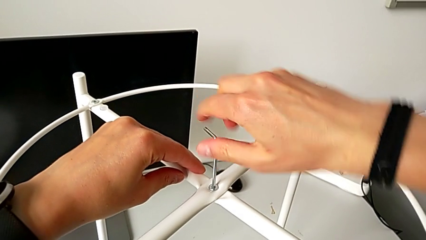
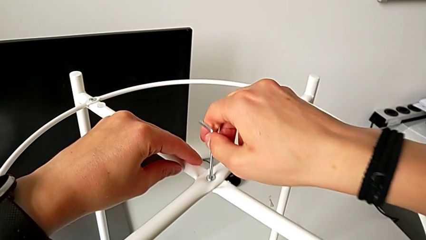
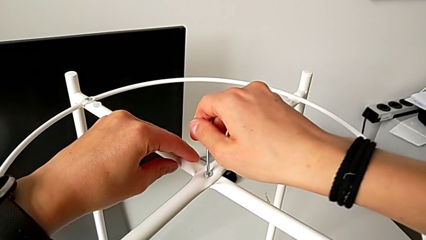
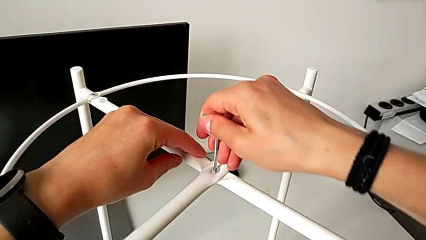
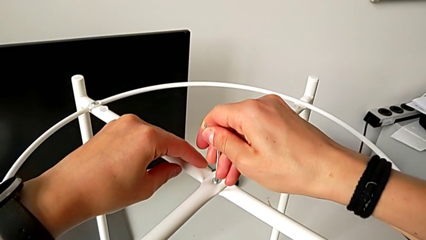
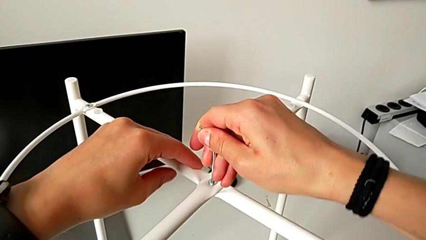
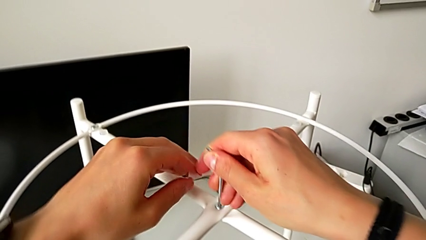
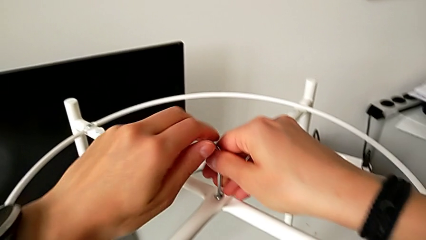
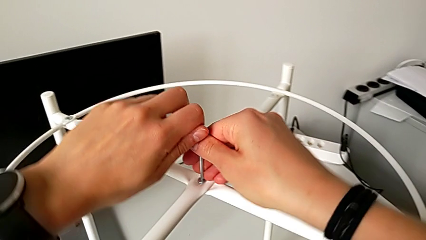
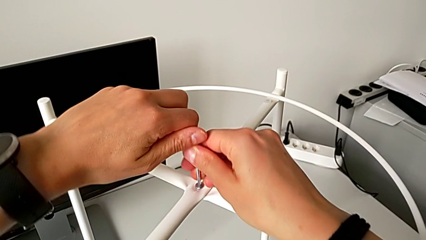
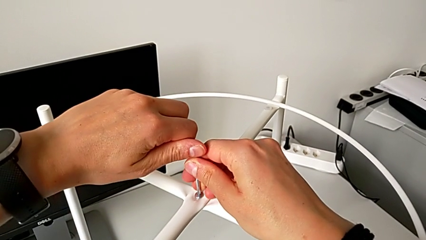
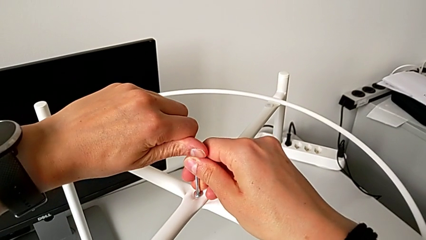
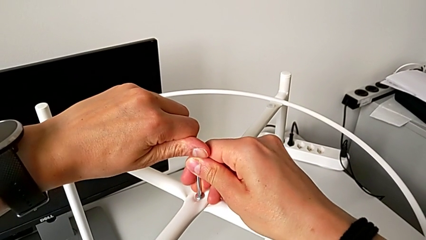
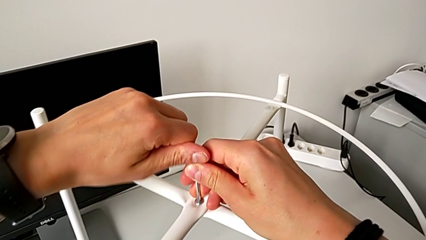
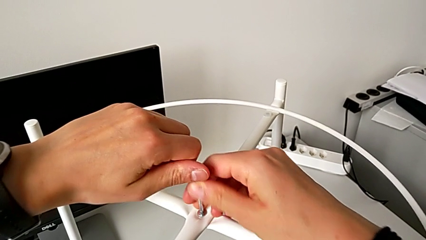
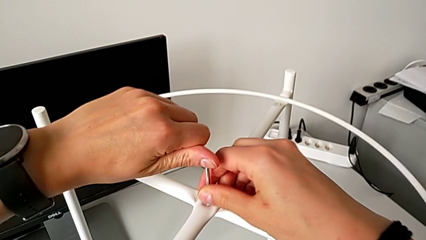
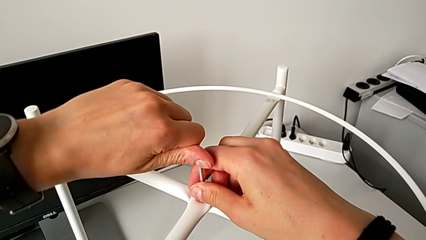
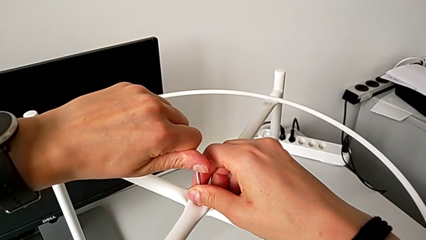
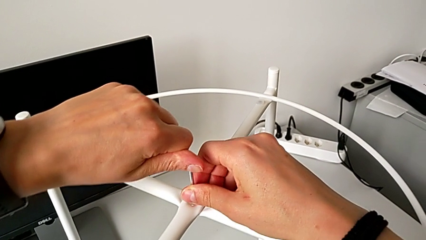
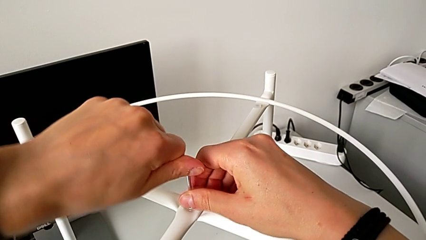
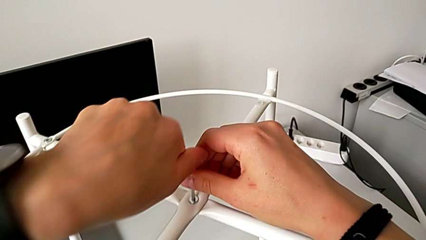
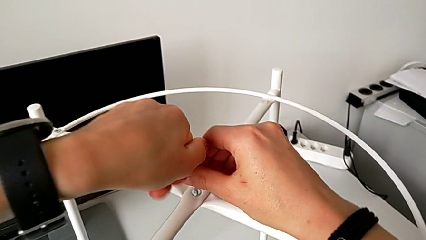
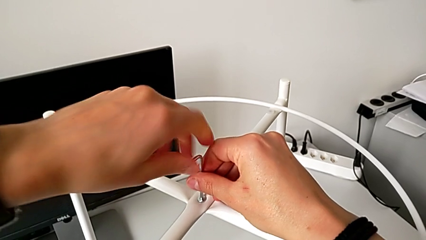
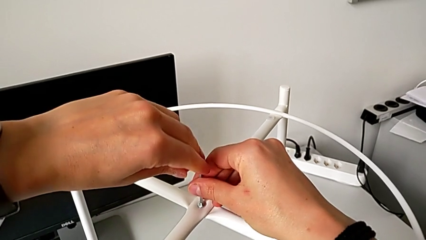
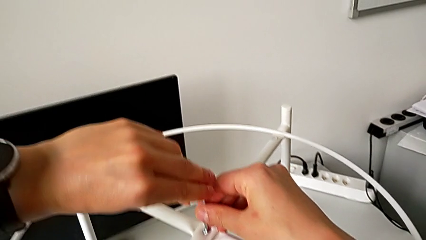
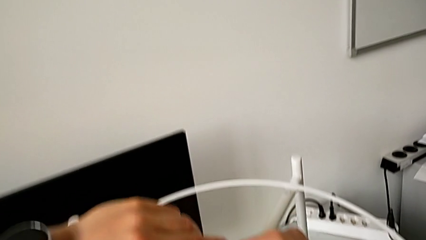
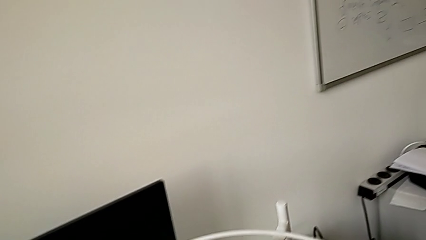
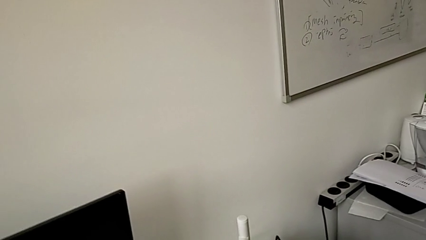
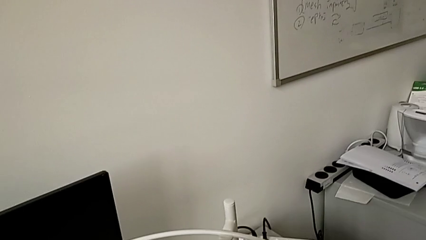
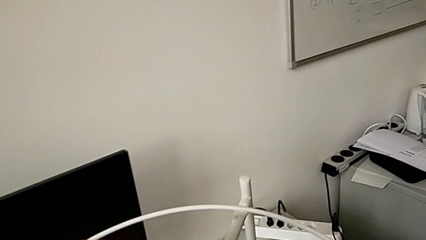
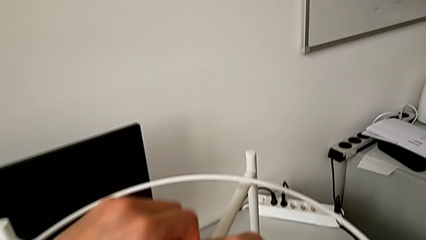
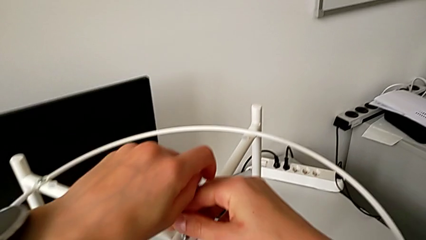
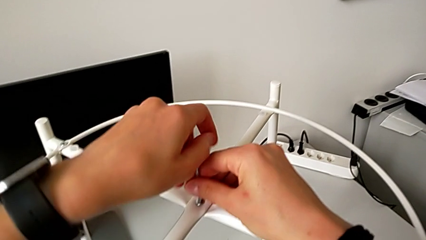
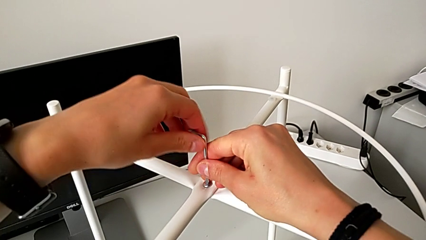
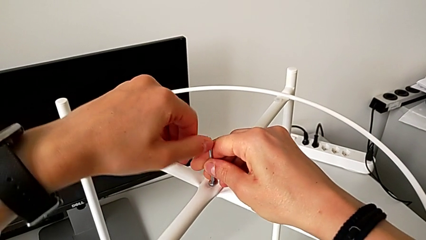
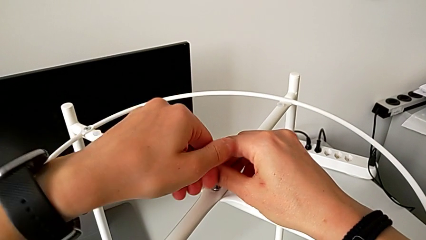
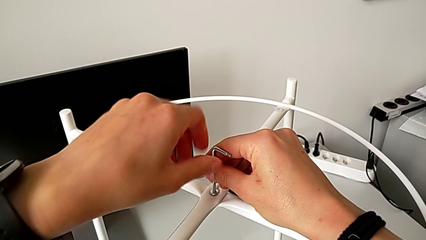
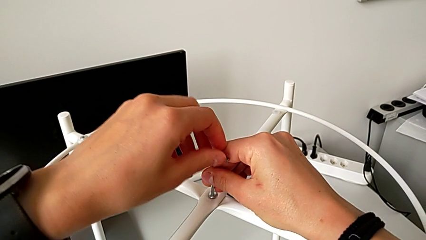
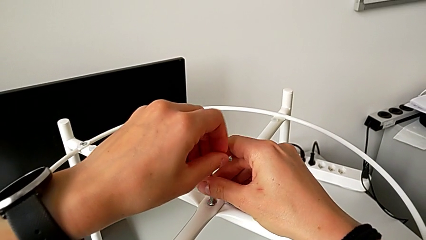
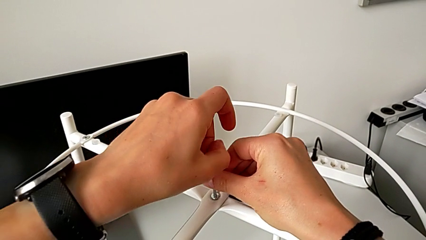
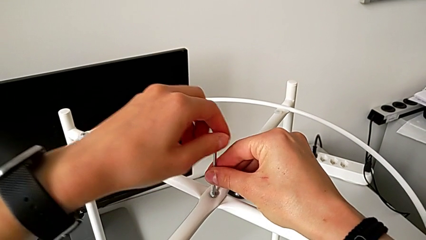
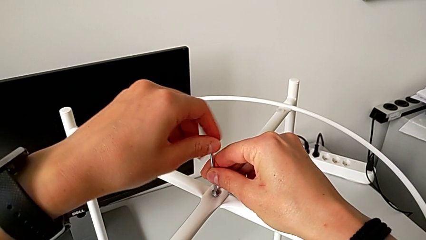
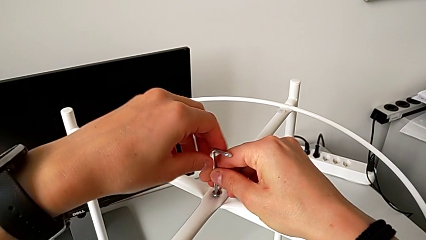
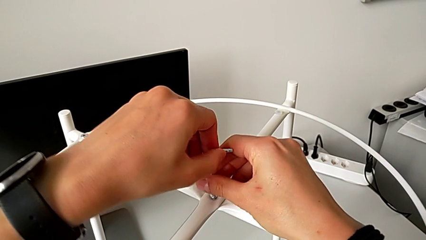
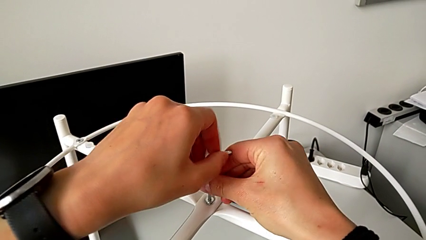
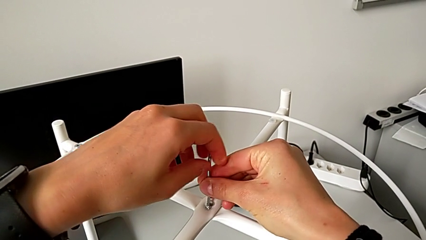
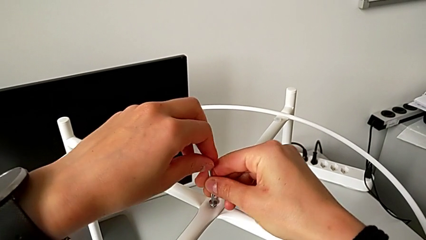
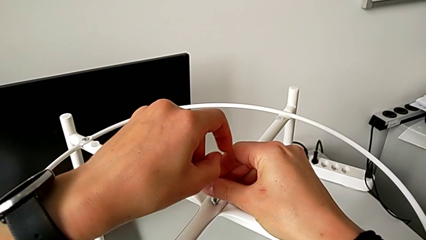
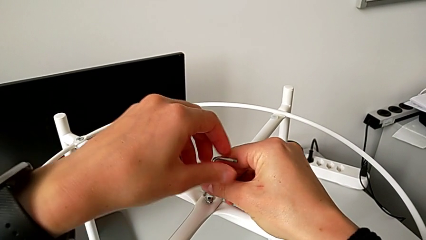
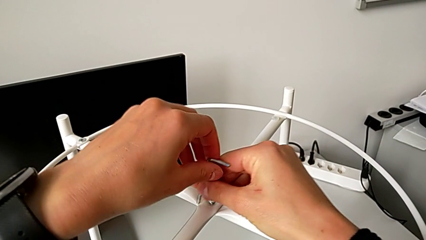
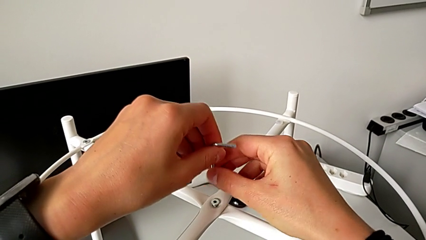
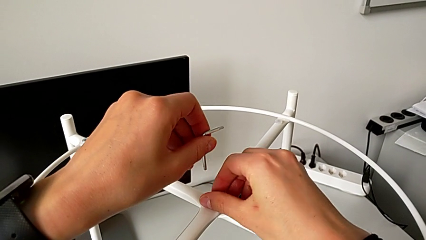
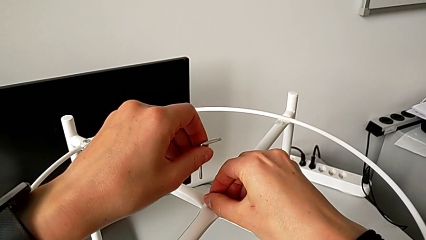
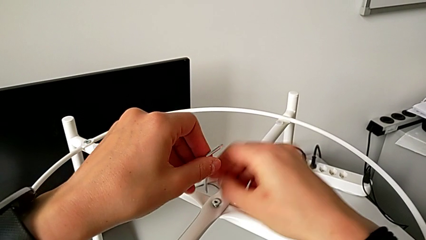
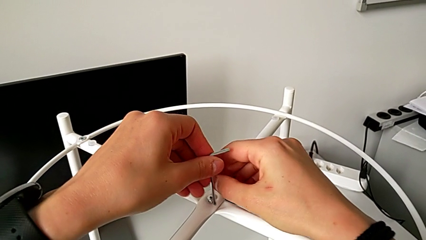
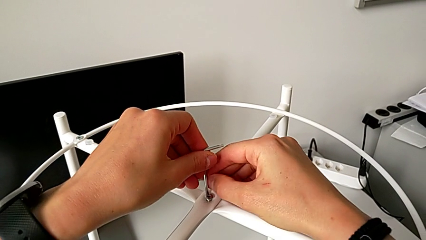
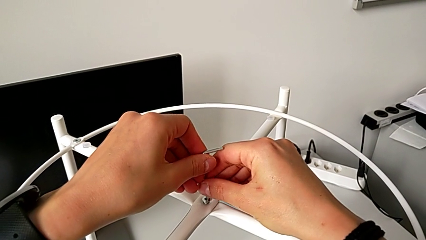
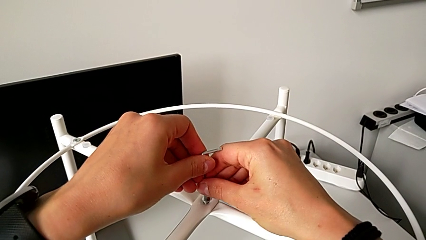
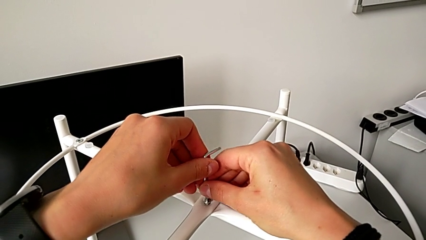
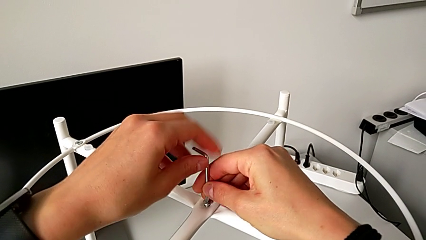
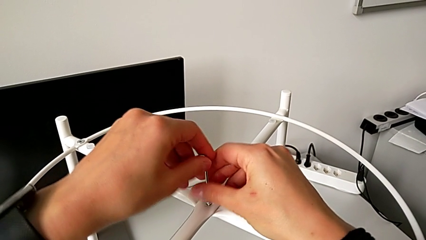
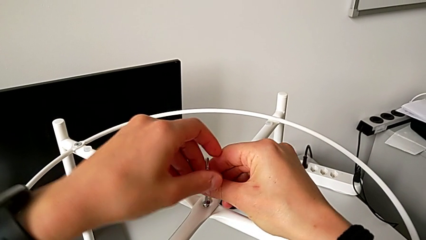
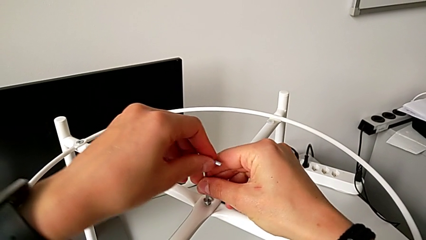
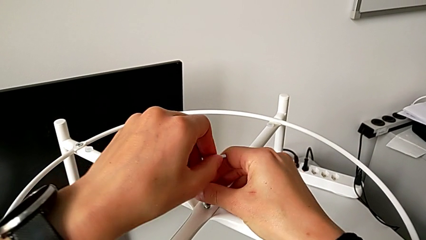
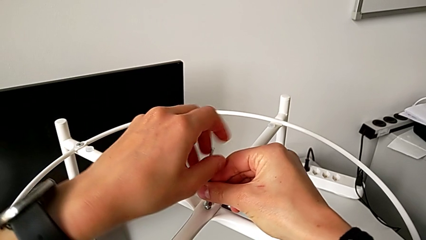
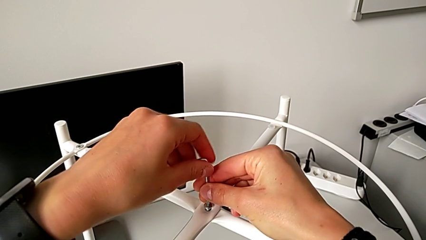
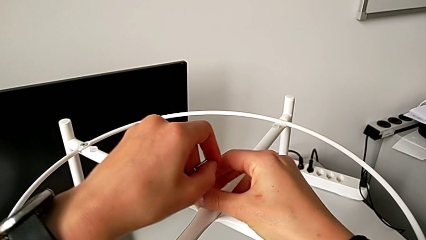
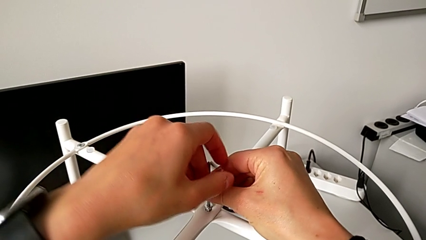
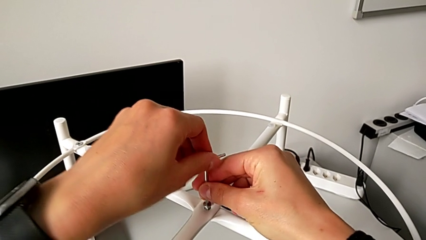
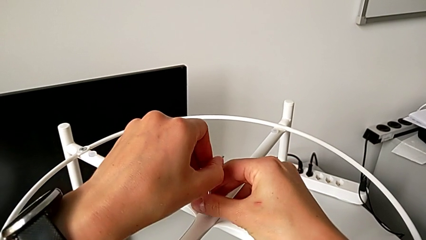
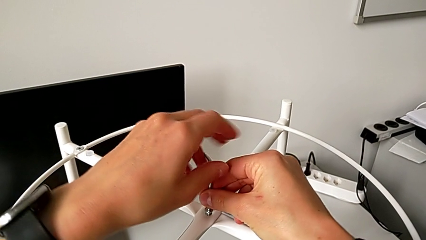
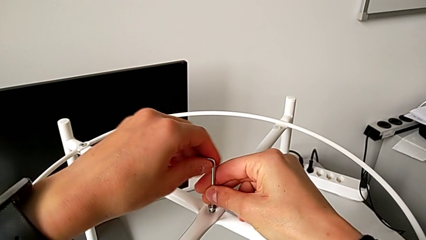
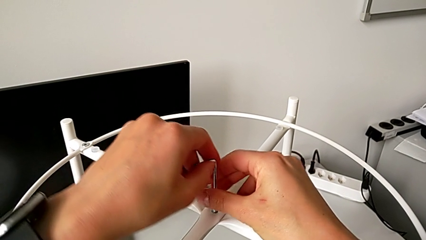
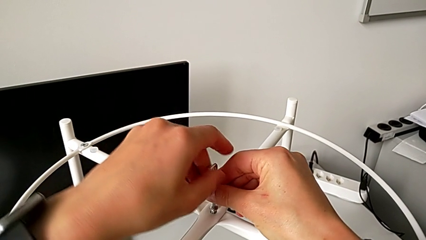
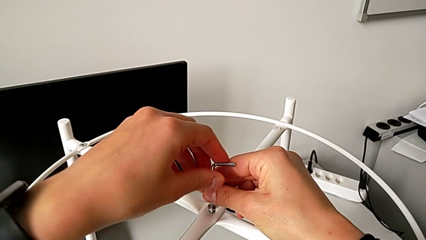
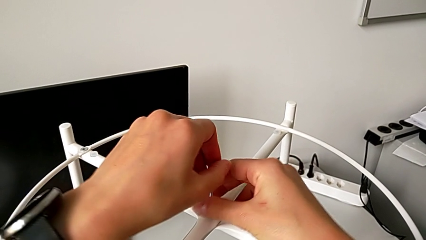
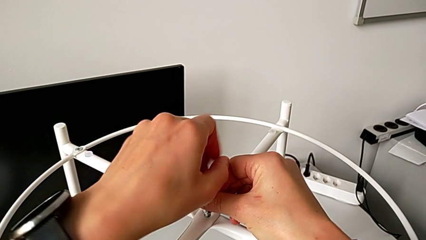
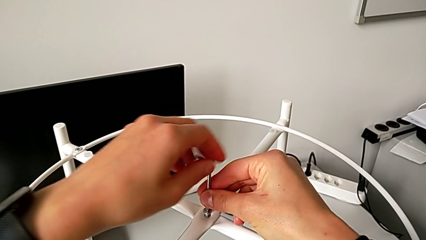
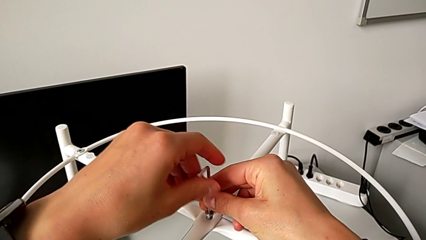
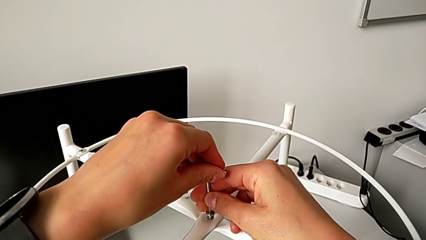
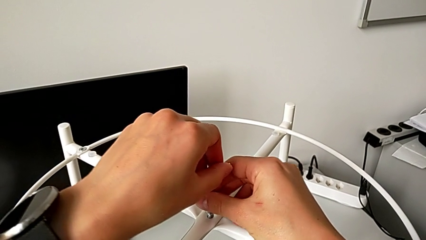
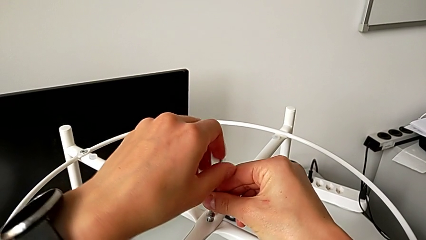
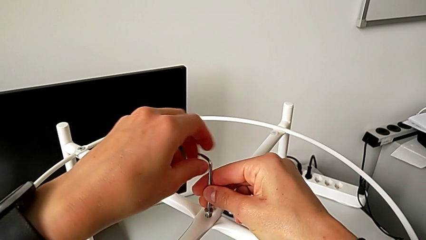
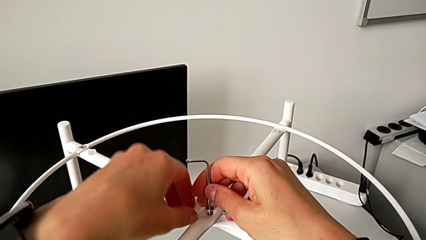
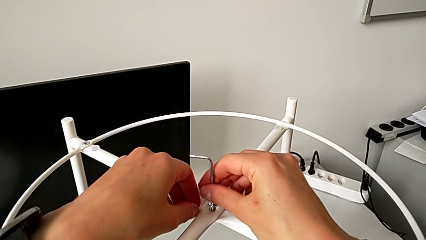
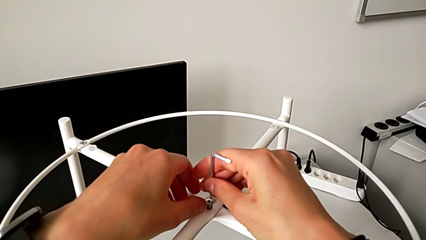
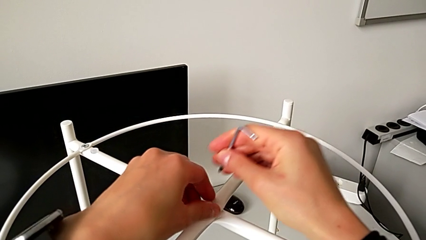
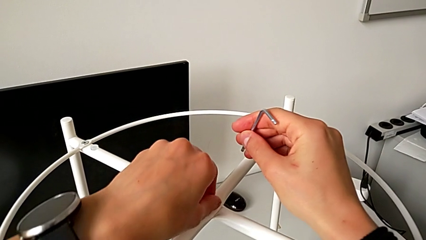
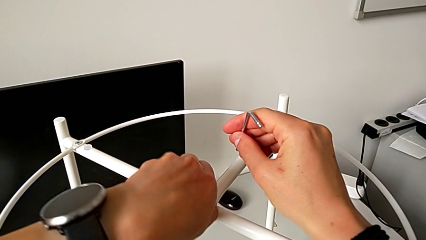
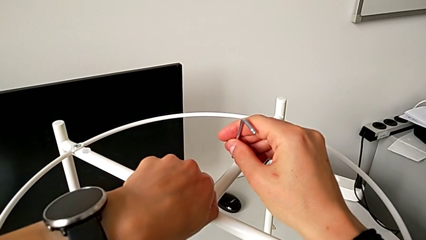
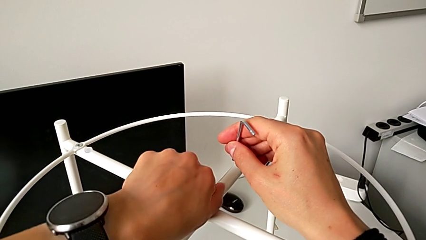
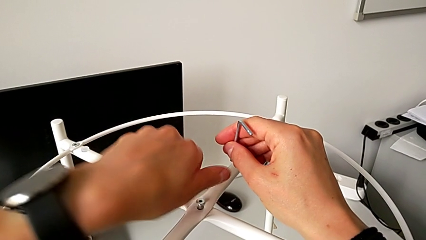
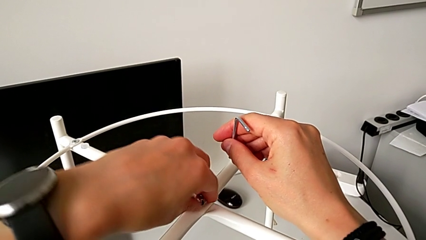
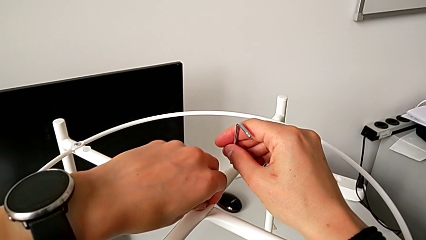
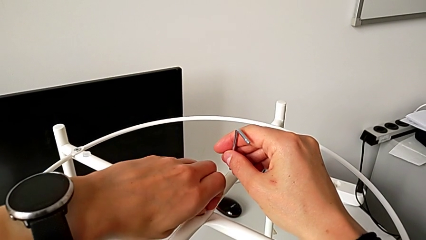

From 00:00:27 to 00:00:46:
The camera wearer is unscrewing the top hex socket head of the legs using an Allen wrench. They wrongly unscrew the top hex socket head, trying to unscrew it with the Allen wrench in the opposite way. They unscrew the hex socket head, withdraw the Allen wrench, insert it, unscrew the hex socket head, withdraw the Allen wrench and unscrew the top hex socket head.
